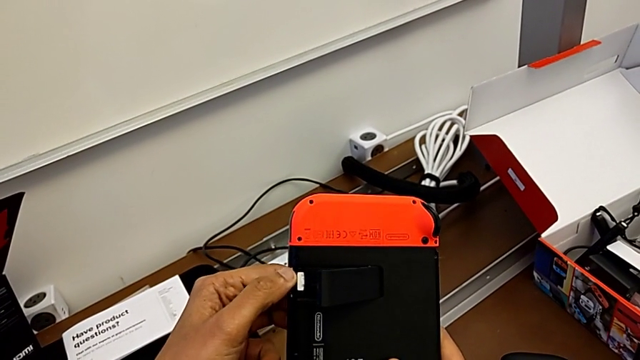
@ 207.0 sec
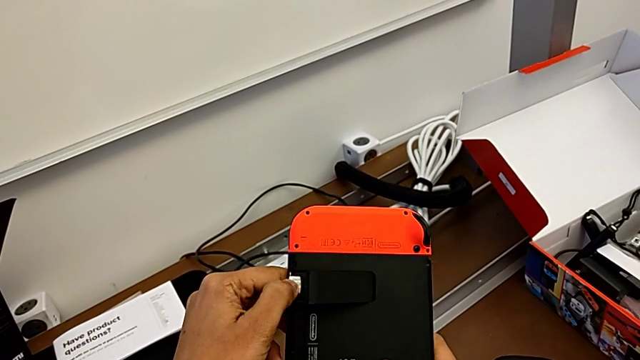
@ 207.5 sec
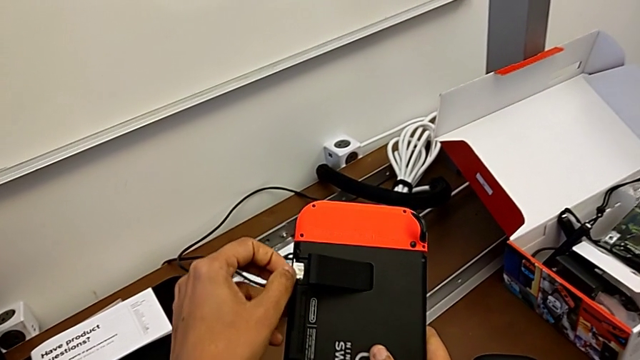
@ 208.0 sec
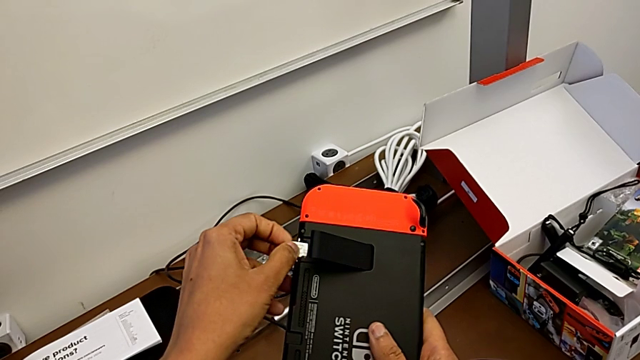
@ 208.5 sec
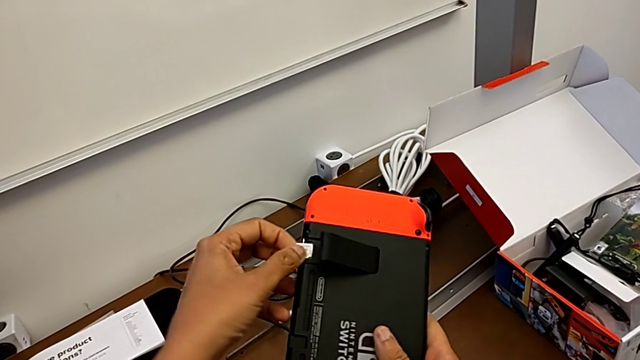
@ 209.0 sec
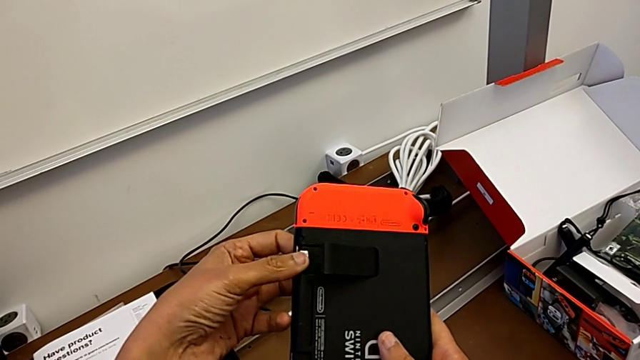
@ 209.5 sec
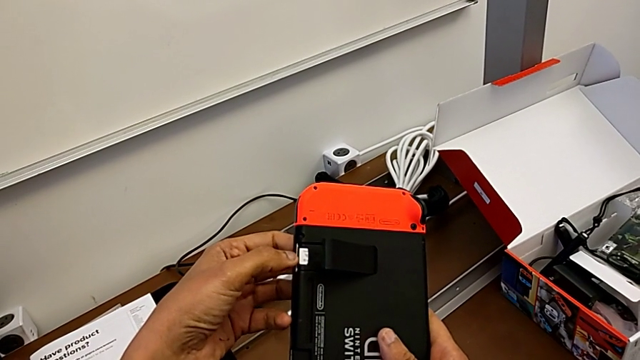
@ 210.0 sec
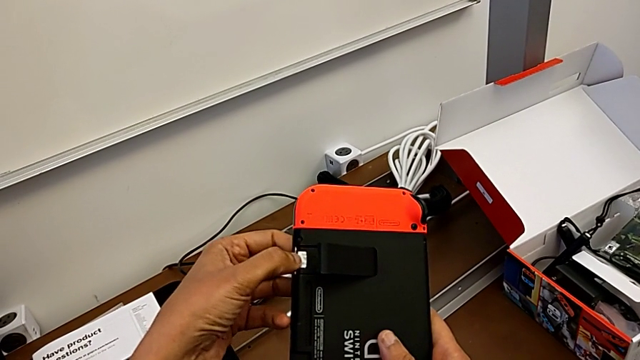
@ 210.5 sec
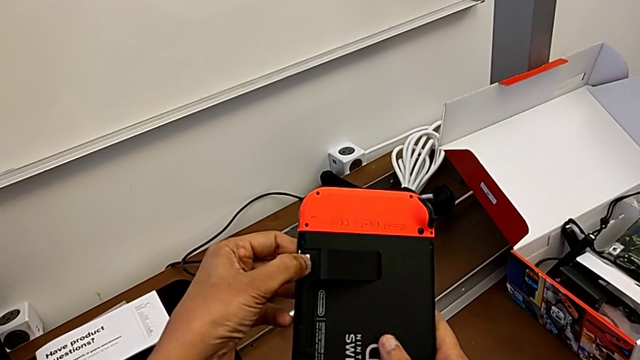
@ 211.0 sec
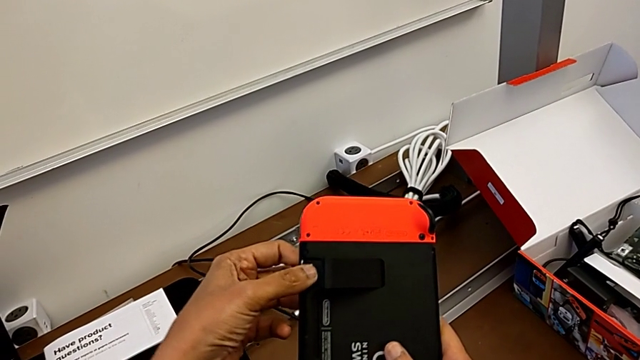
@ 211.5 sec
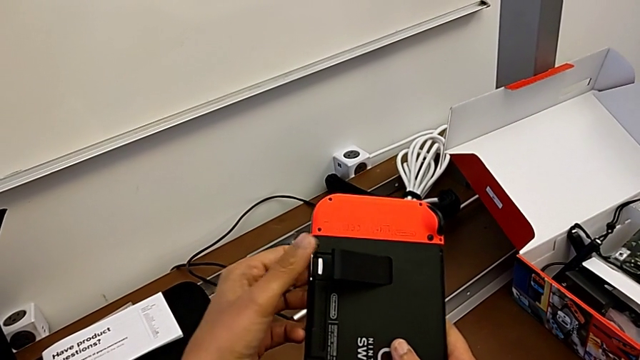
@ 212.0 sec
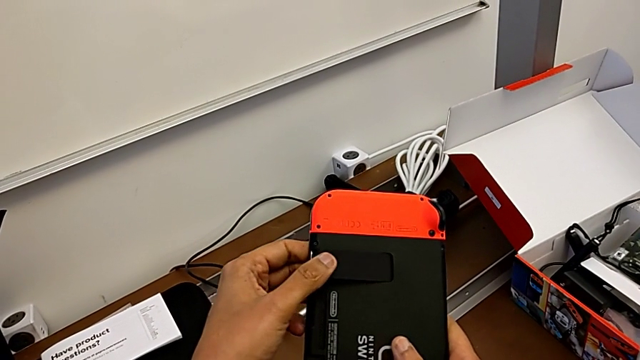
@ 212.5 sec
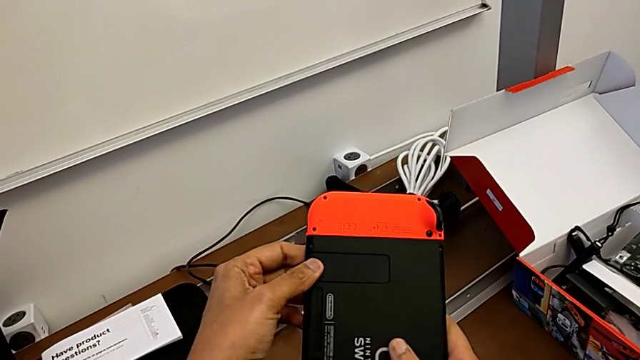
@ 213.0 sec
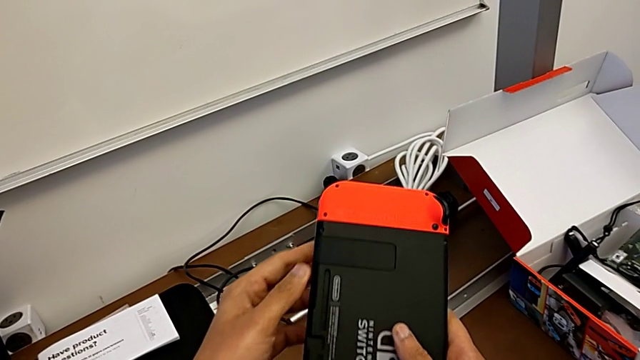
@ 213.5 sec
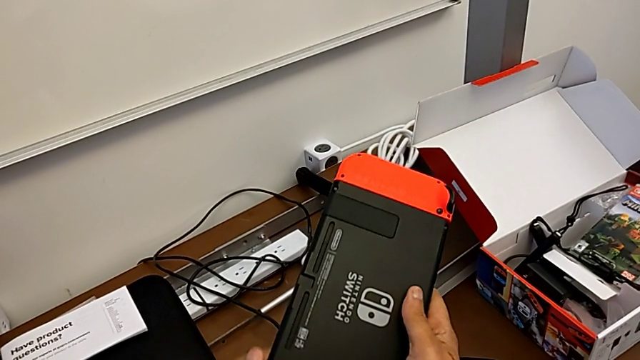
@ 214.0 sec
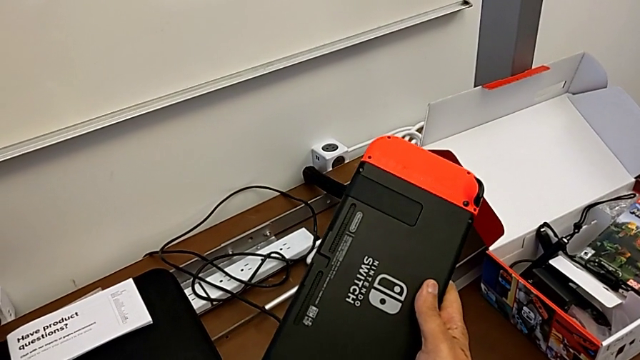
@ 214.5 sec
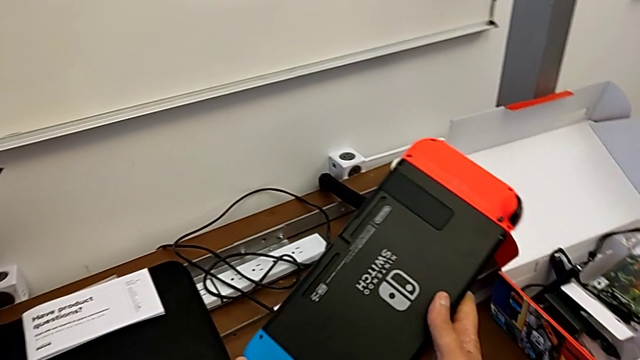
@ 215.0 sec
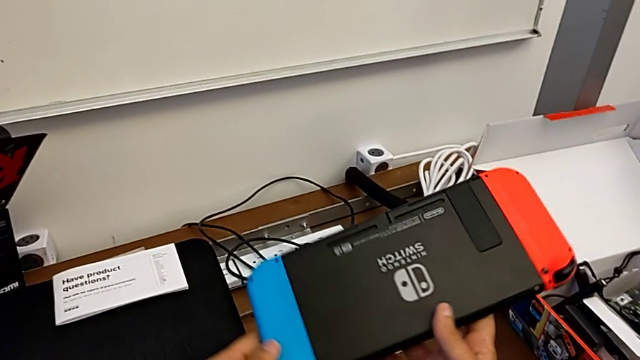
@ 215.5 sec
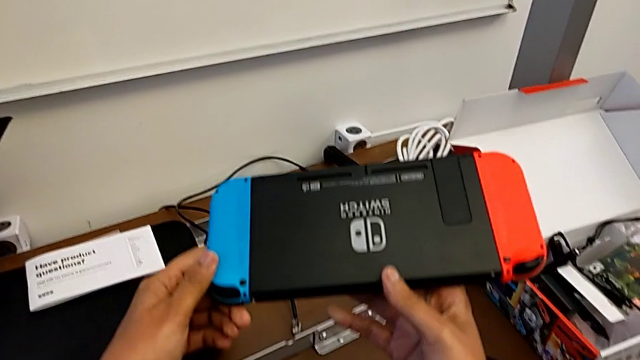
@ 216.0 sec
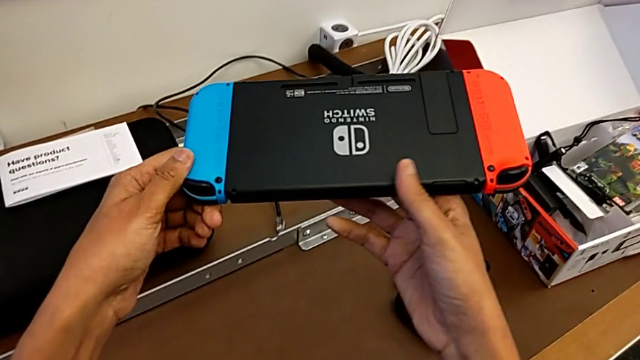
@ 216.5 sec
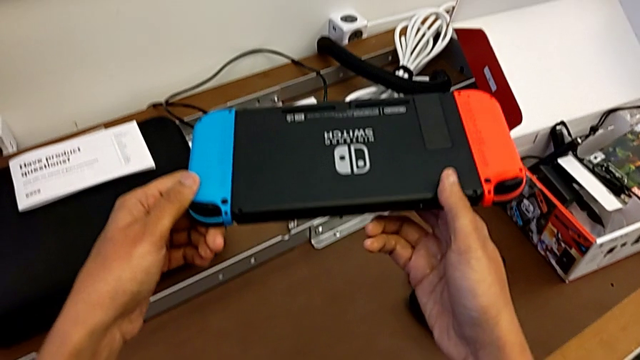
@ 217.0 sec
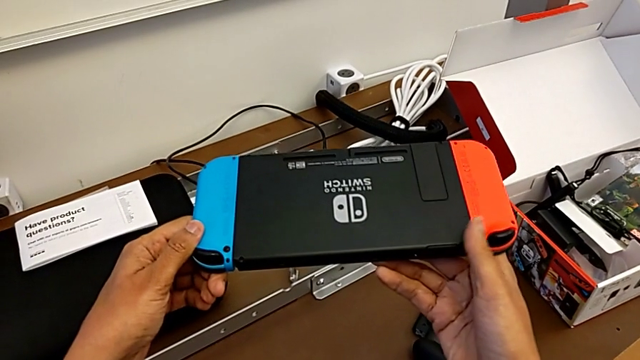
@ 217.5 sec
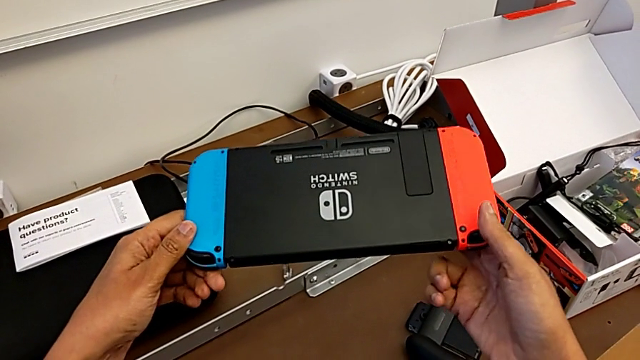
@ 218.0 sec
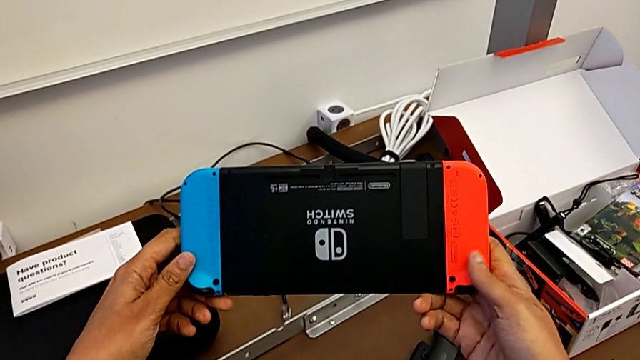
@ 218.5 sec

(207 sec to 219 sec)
The camera wearer is opening the kickstand of the Nintendo Switch. They wrongly pull the SD card and push it, close the kickstand and wrongly rotate the Nintendo Switch.

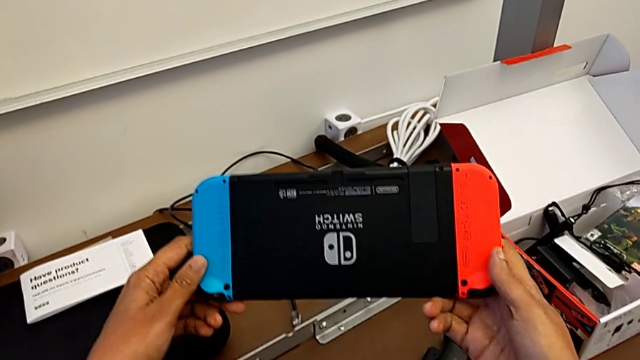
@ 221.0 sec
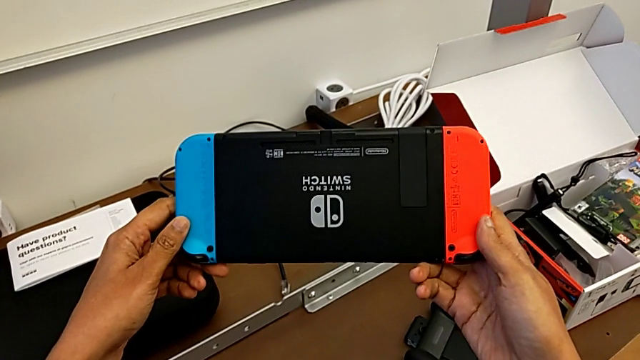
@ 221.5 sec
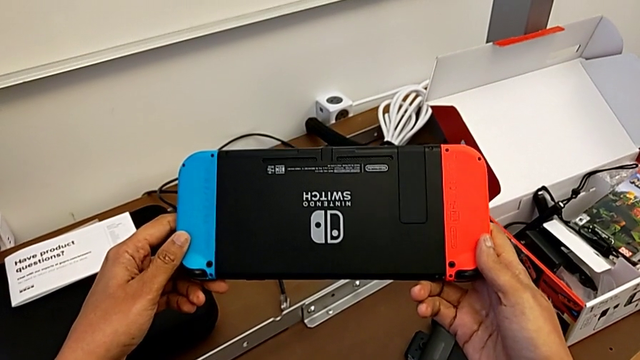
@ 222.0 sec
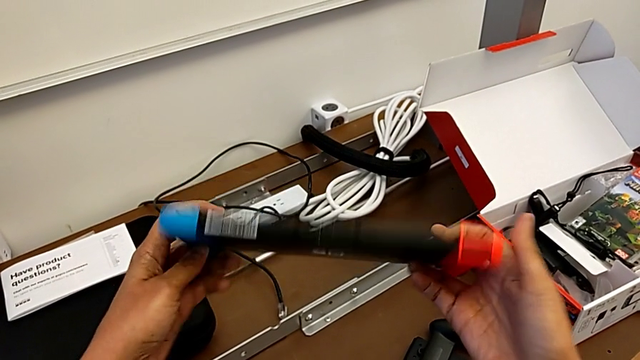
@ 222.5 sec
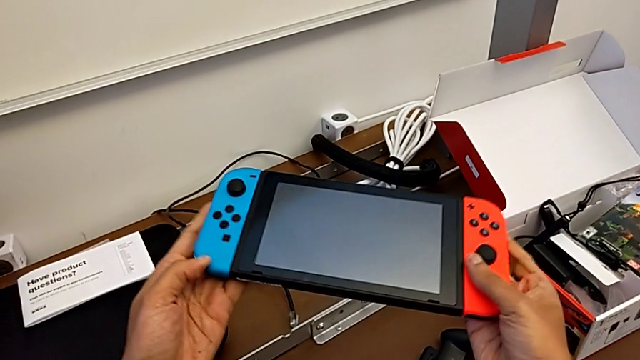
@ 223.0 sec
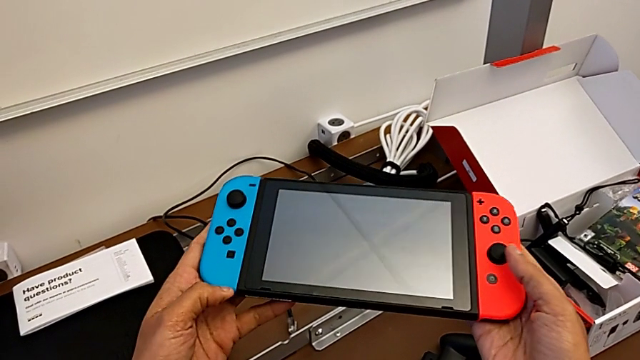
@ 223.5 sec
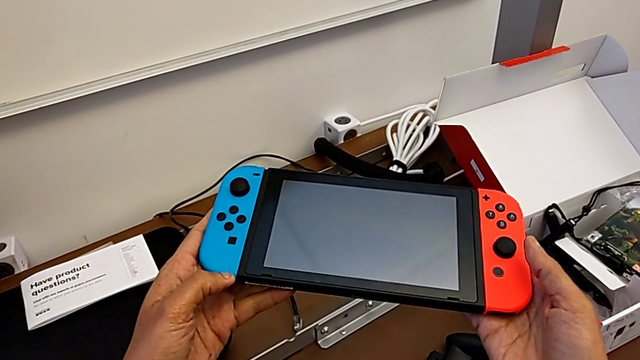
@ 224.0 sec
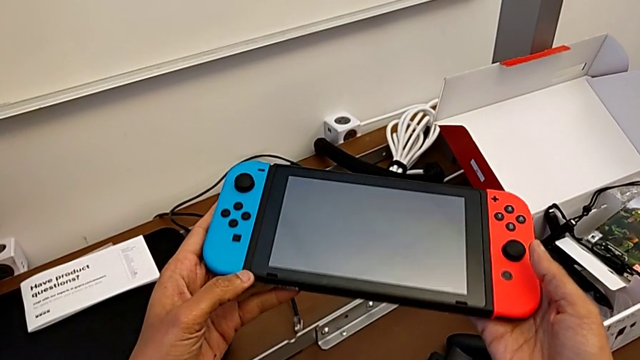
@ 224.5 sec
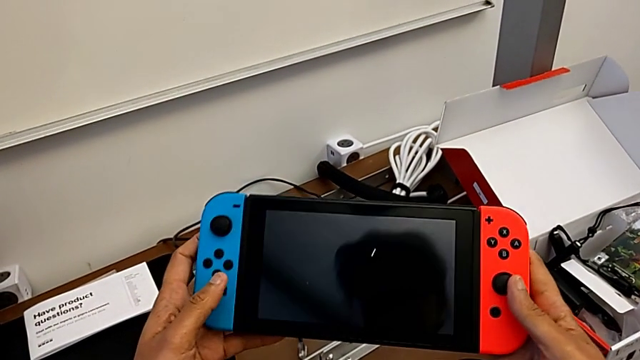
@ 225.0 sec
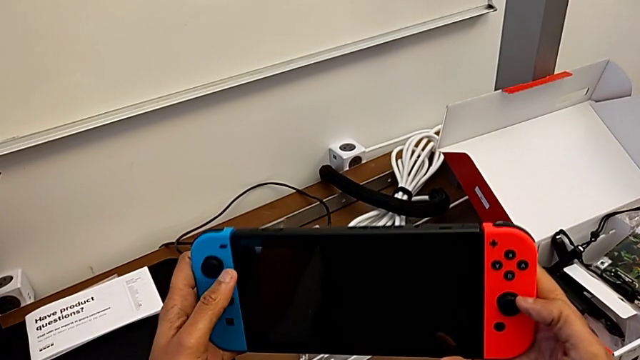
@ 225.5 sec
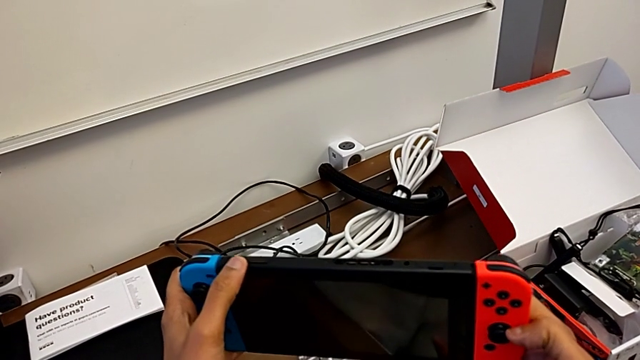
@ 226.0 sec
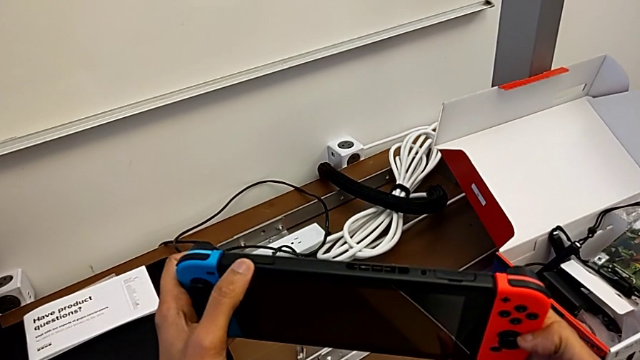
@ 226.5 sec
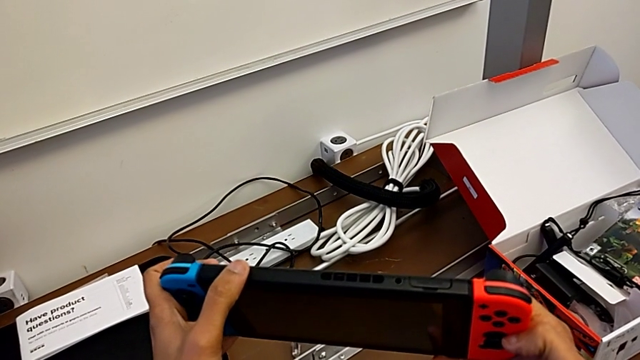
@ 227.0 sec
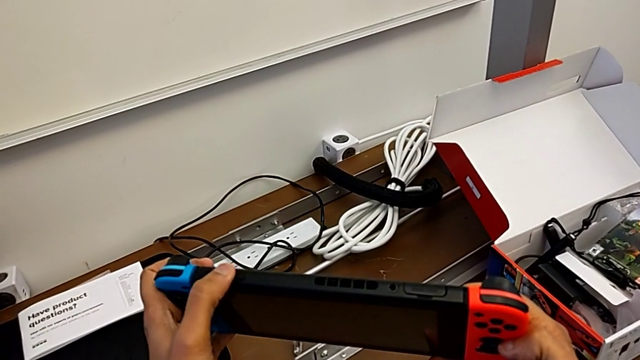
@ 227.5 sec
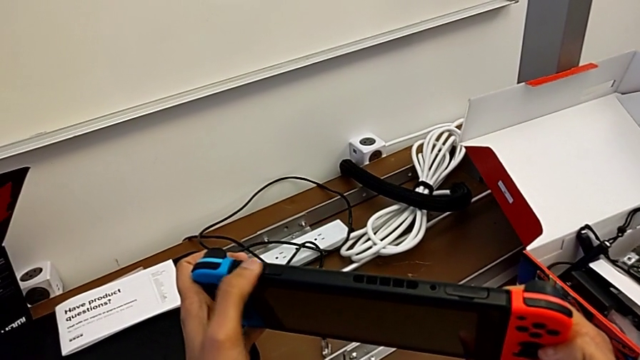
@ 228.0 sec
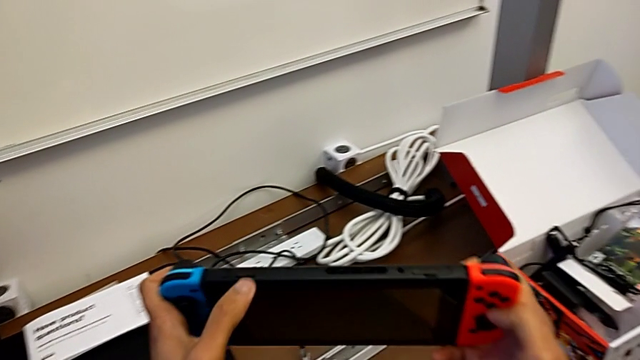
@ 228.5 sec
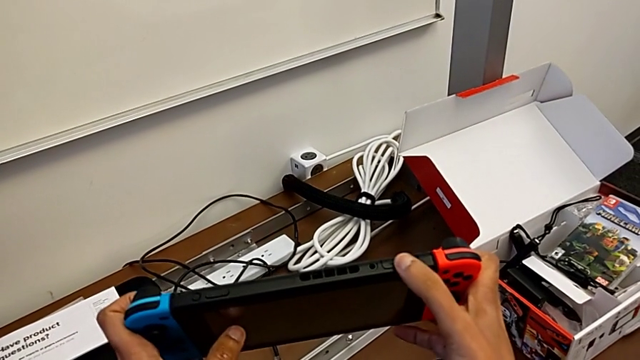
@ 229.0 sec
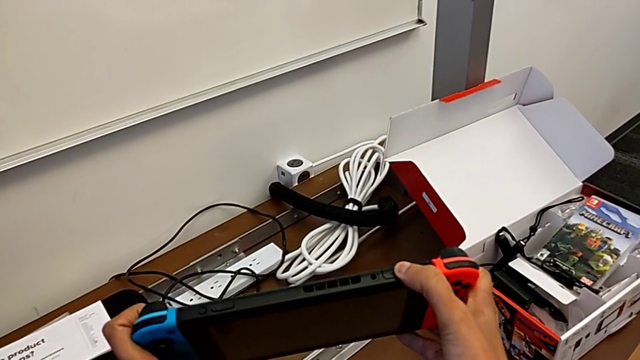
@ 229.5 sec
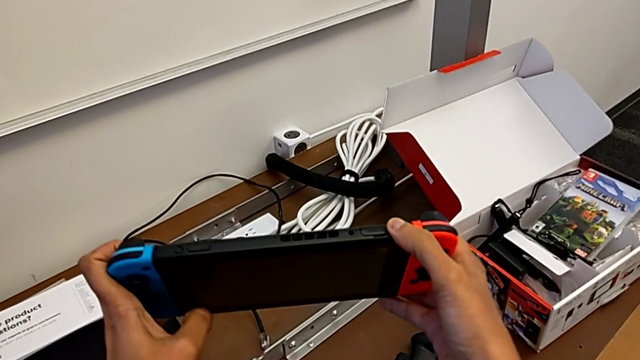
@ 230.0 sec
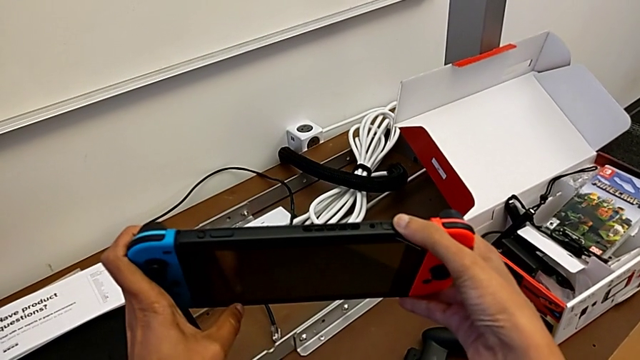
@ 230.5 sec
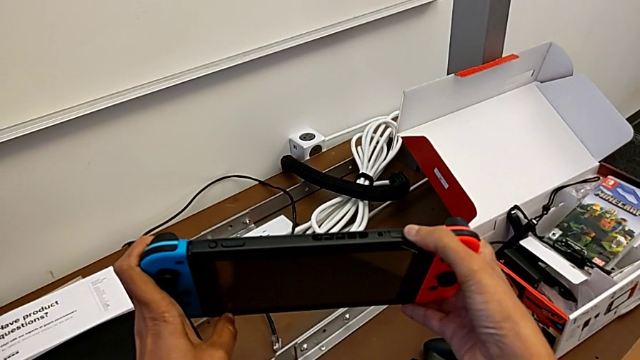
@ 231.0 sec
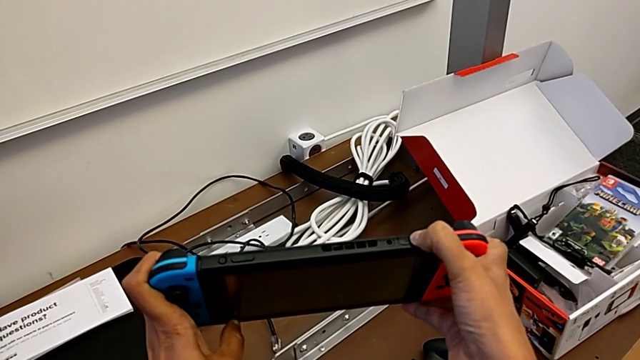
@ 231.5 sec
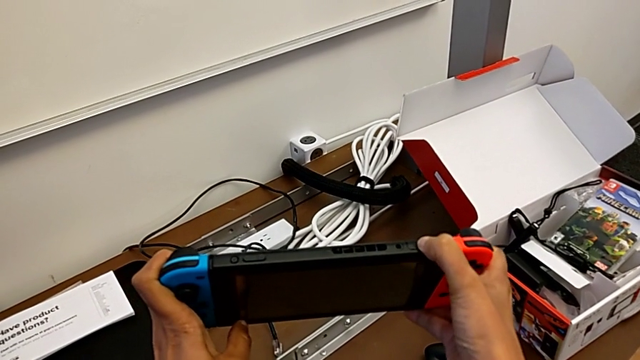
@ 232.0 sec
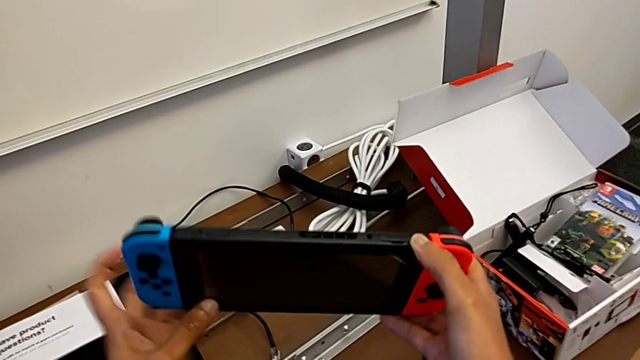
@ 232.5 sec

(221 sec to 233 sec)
The camera wearer is changing the game card of the Nintendo Switch. They flip the Nintendo Switch, inspect it and rotate it.
